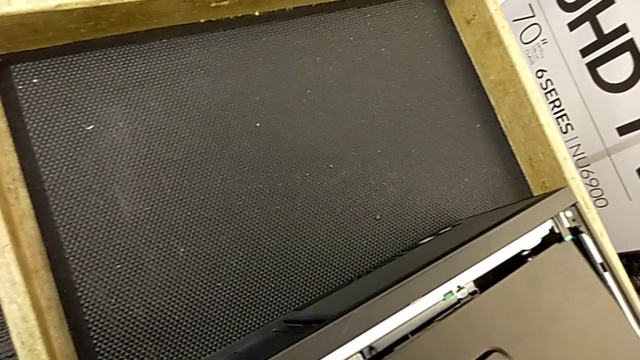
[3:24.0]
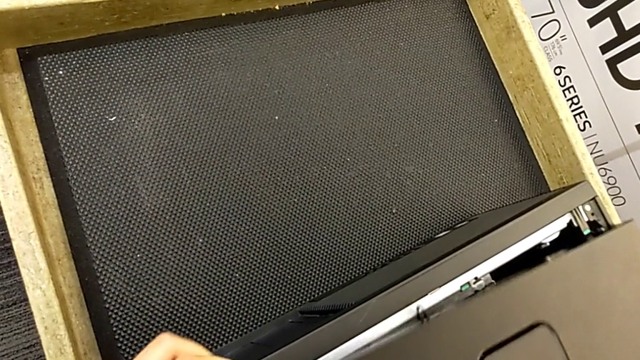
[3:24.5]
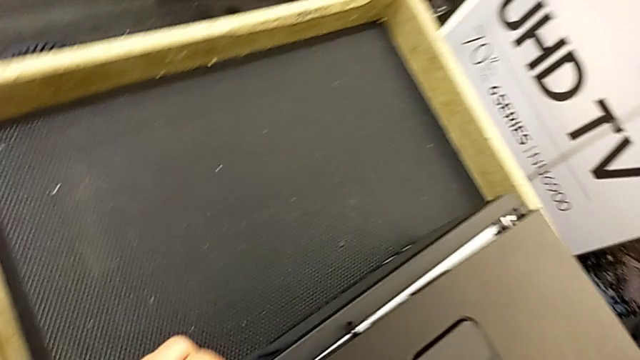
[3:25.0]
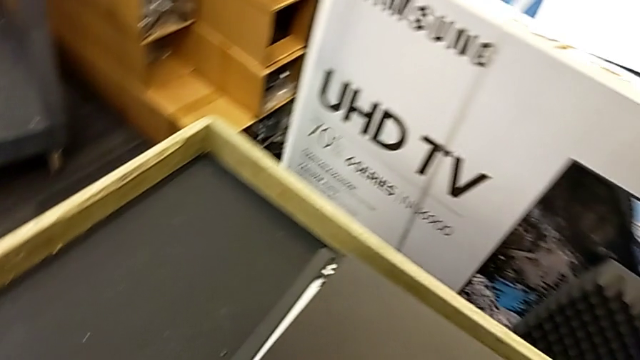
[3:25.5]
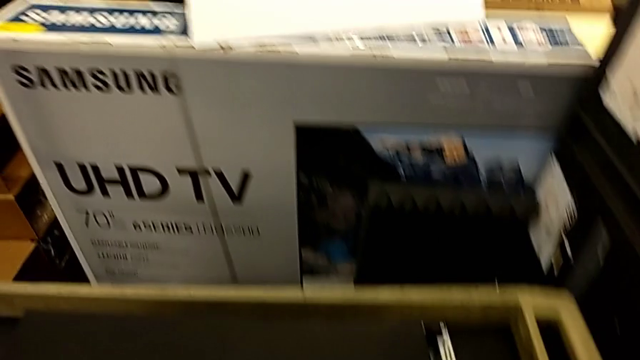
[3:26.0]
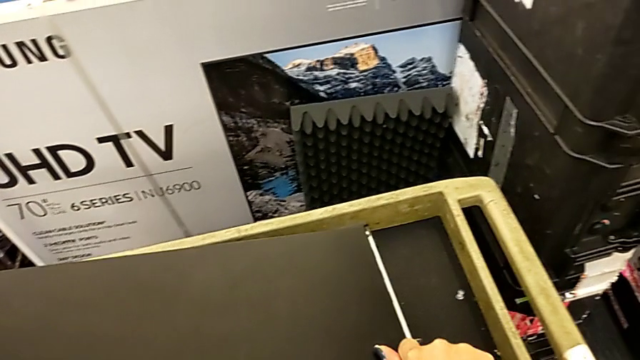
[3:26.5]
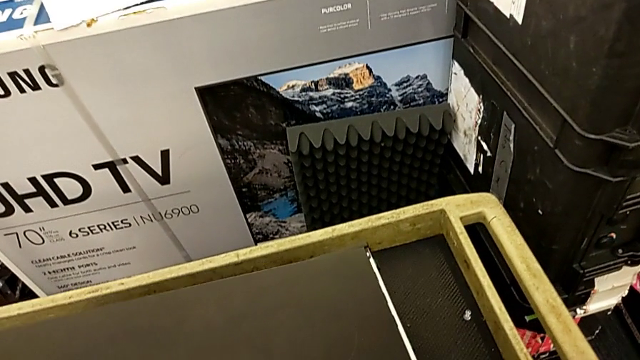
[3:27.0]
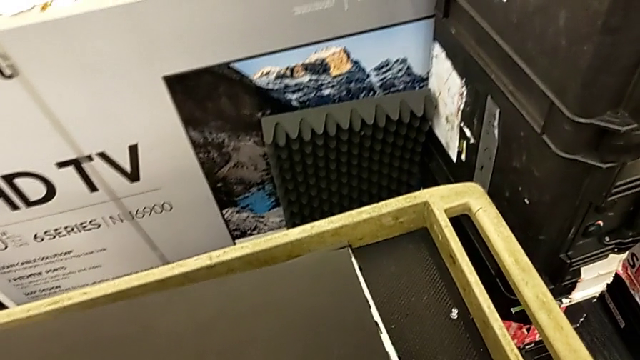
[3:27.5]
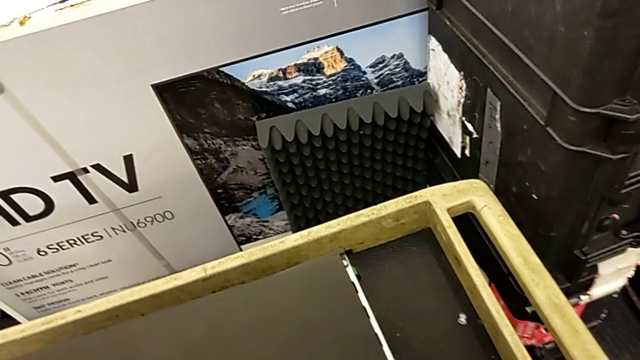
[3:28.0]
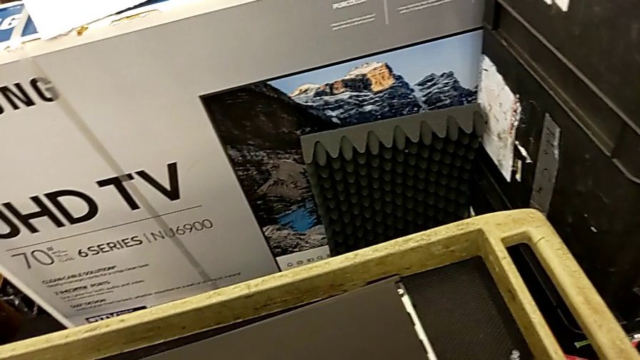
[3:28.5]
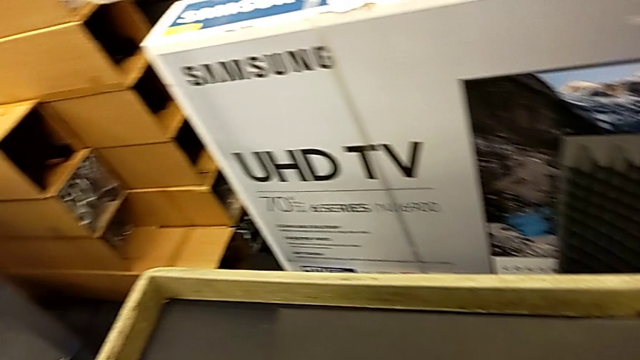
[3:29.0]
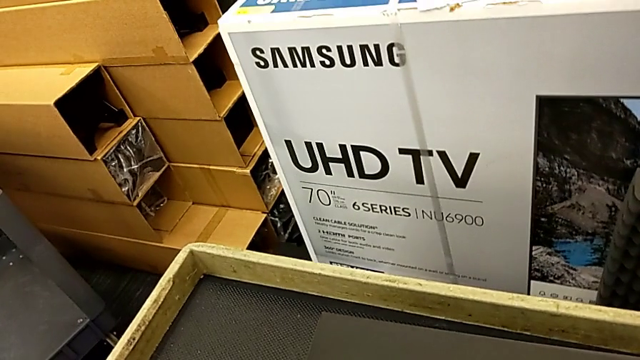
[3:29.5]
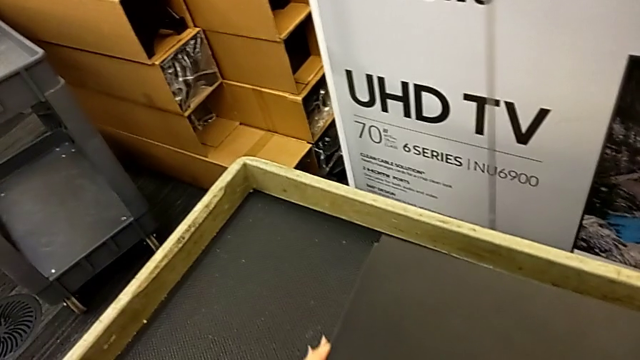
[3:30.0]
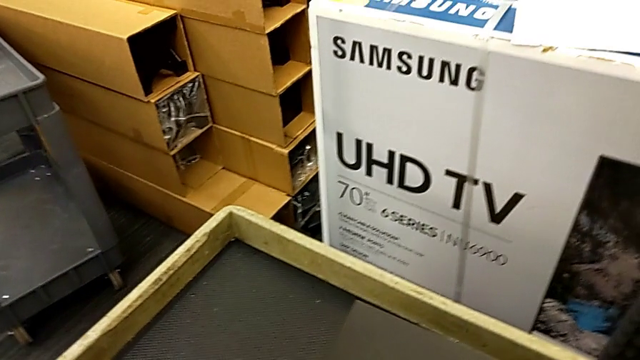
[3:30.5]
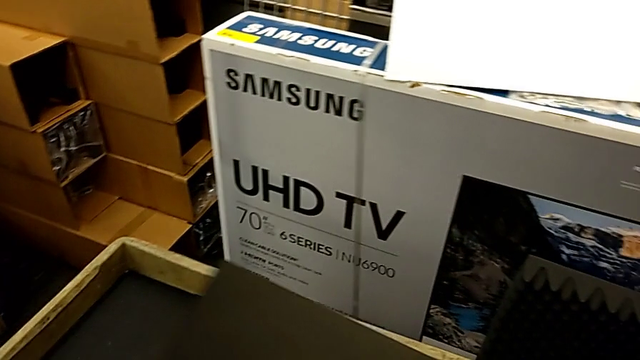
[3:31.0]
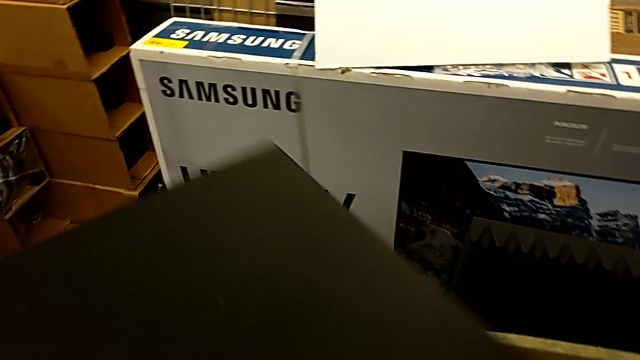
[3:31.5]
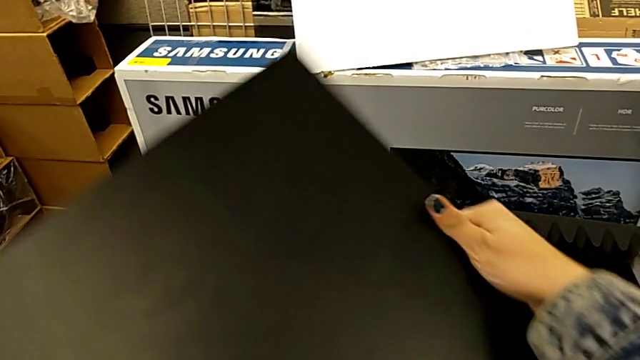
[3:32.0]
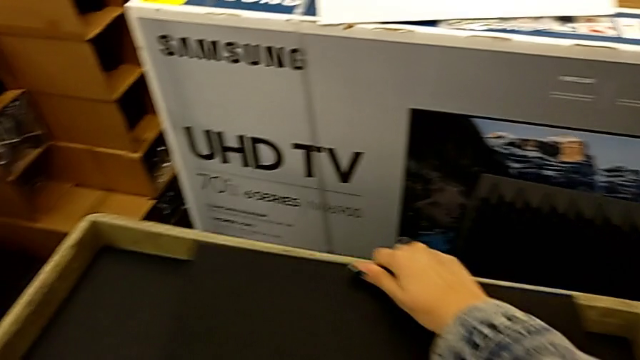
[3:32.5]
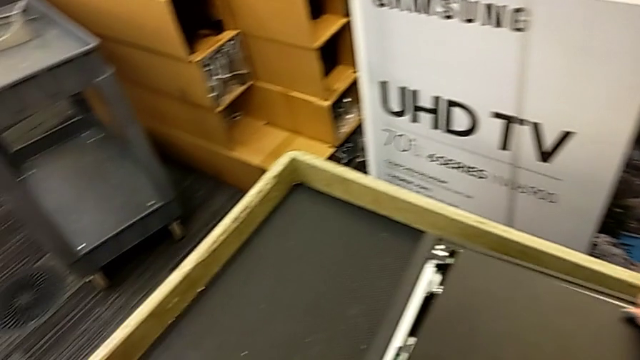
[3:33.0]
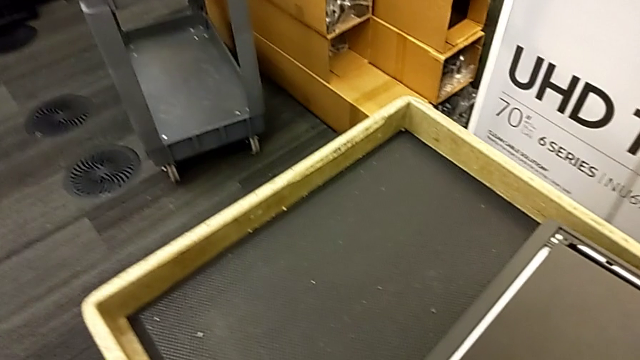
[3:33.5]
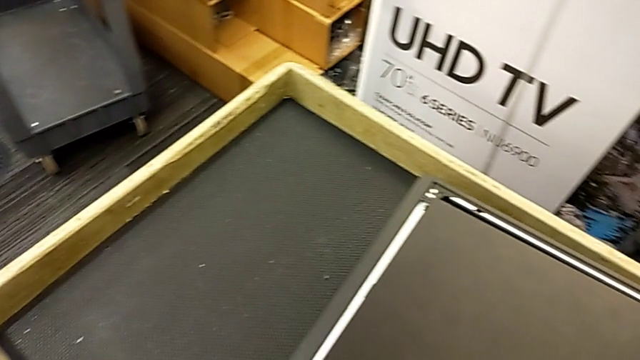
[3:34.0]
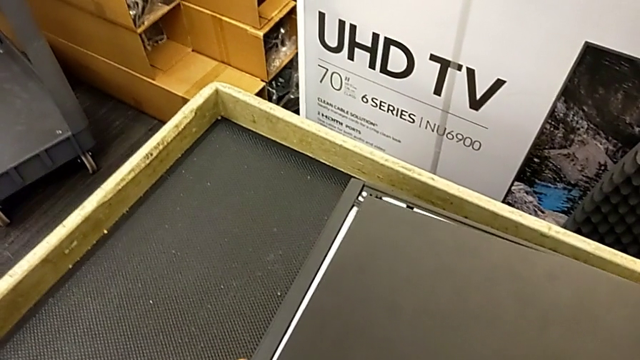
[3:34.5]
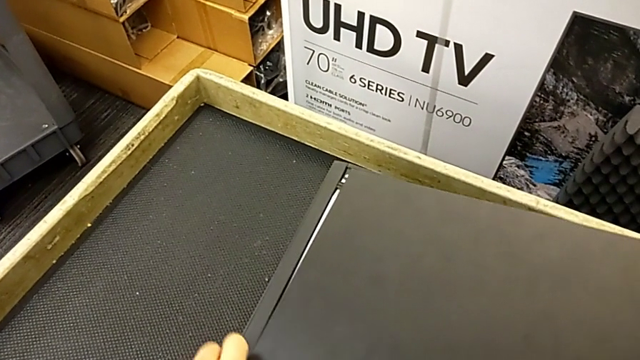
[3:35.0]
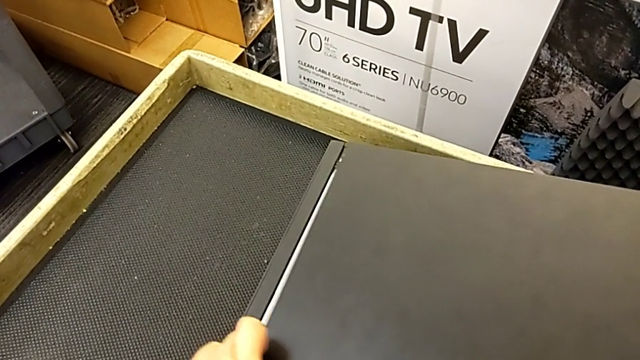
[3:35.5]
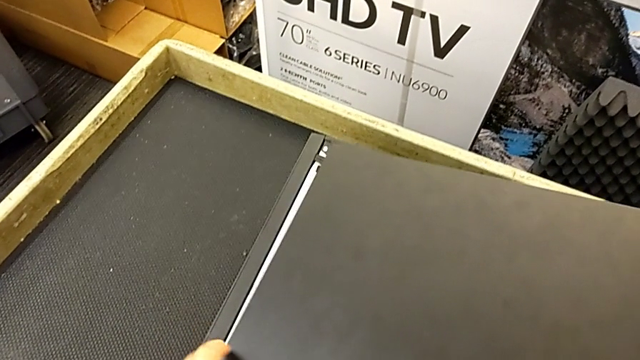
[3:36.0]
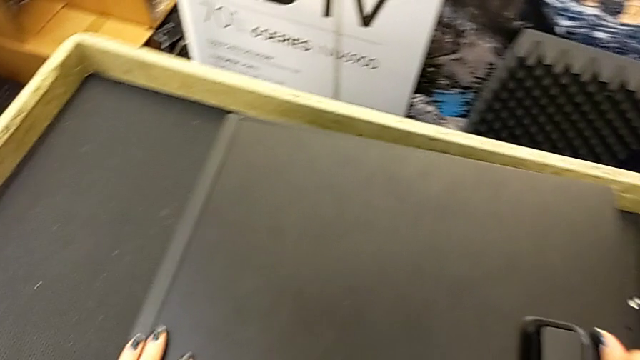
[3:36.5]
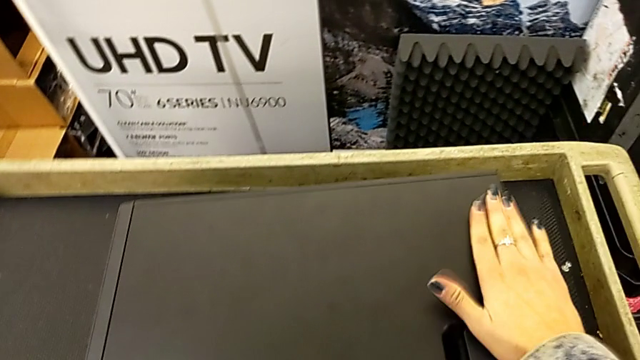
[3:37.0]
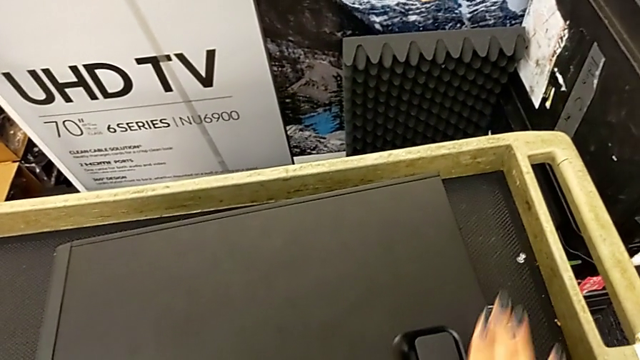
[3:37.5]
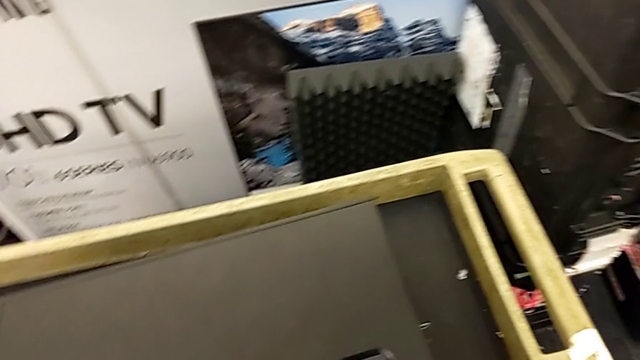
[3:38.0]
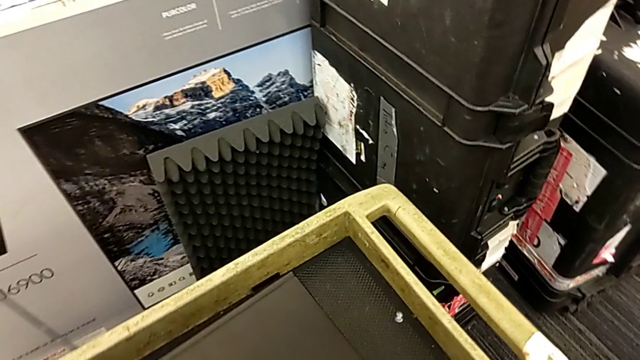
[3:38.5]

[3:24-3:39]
The camera wearer is putting the cover on. They keep closing the cover, flip it and lock it.

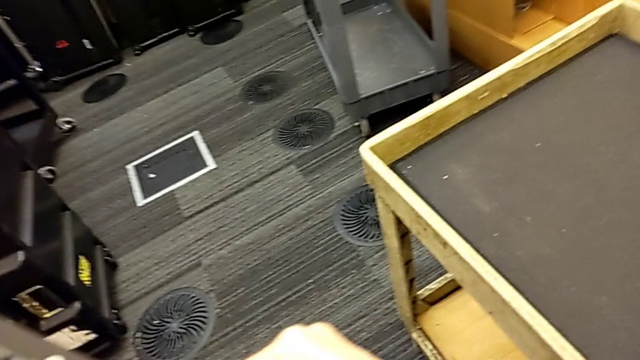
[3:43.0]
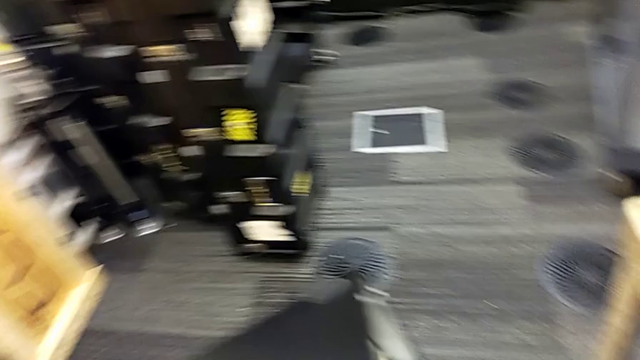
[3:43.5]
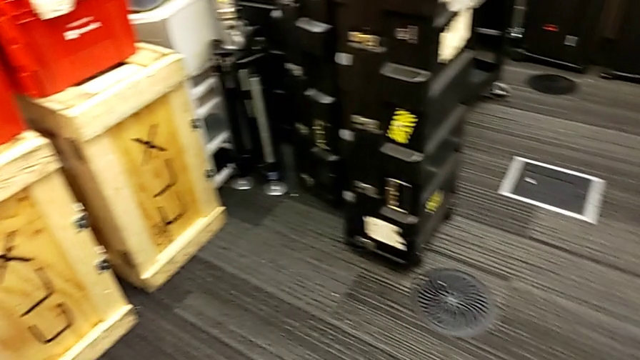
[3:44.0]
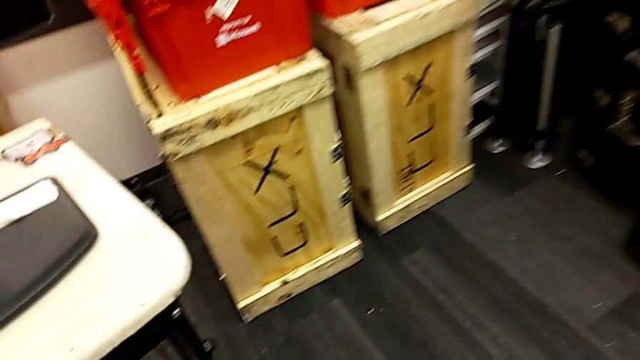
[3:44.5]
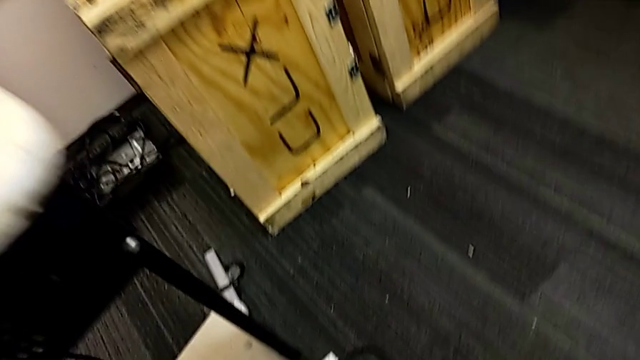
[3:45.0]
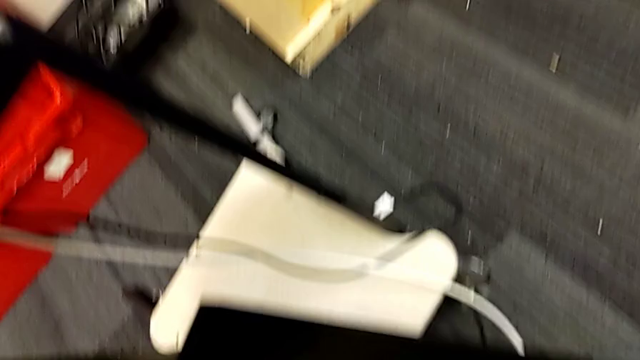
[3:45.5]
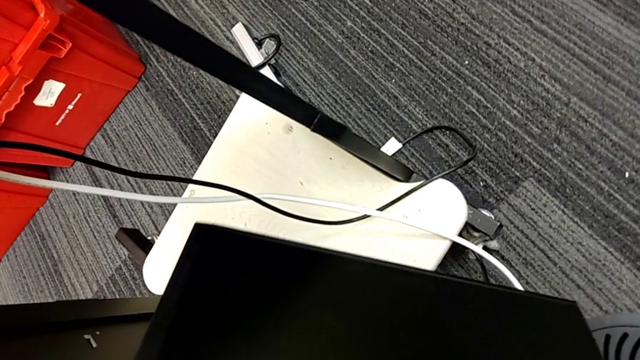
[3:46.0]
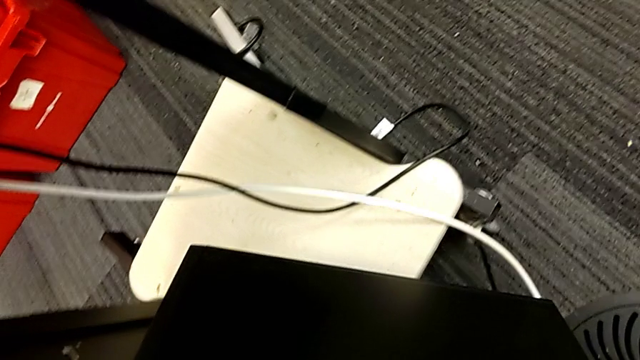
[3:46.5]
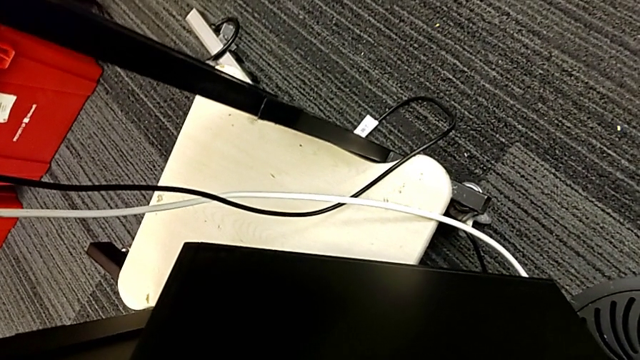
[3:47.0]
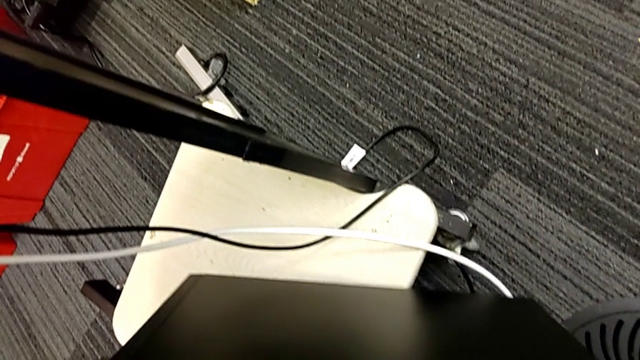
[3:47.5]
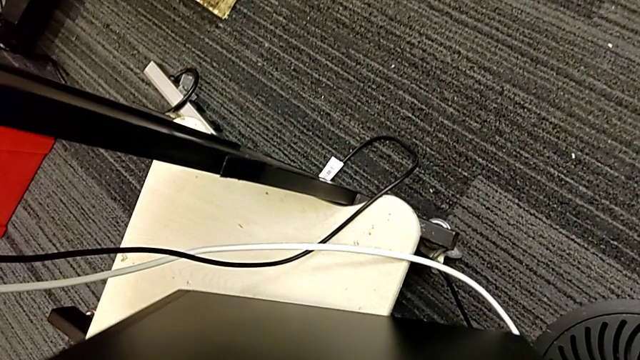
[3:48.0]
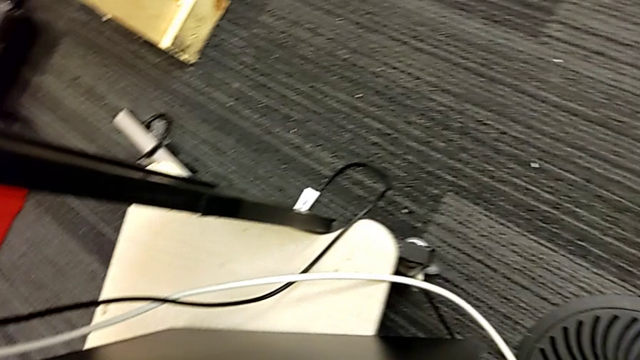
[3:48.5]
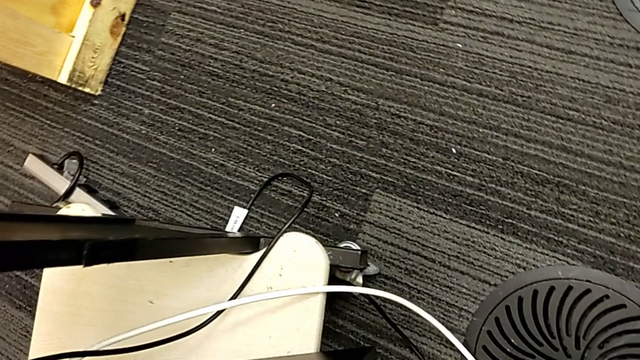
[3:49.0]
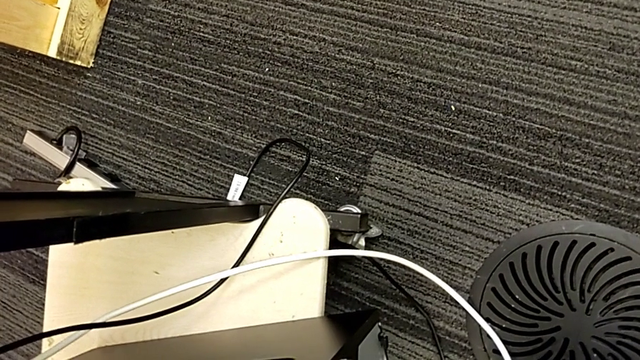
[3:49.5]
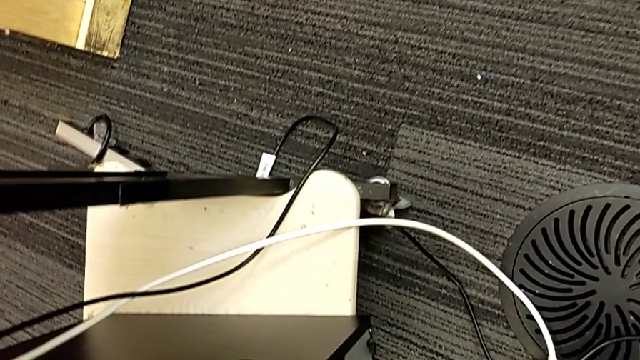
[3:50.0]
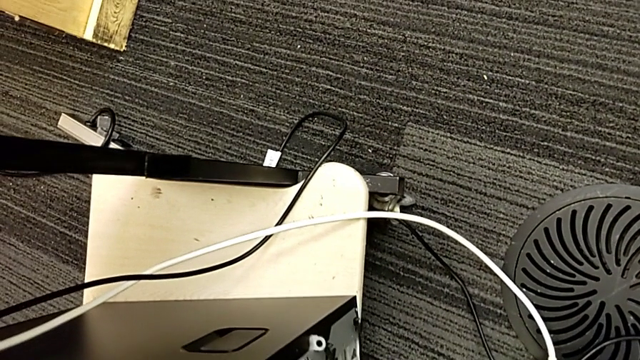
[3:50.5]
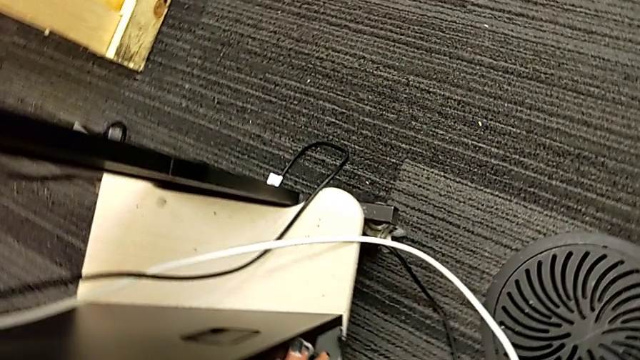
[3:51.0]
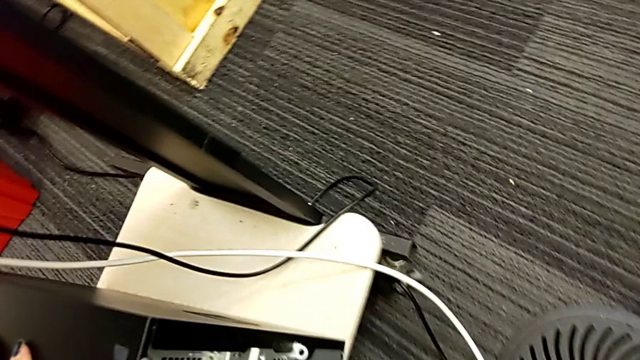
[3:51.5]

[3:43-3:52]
The camera wearer is placing the computer tower. They place the computer tower.
